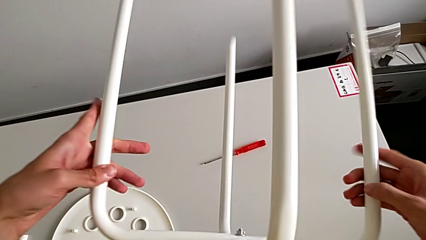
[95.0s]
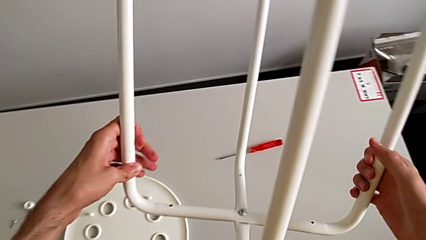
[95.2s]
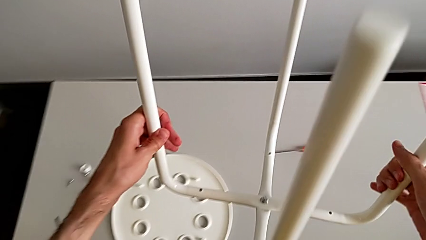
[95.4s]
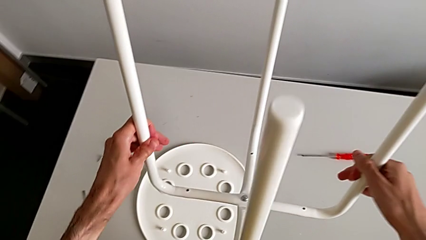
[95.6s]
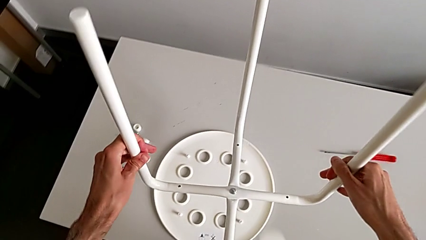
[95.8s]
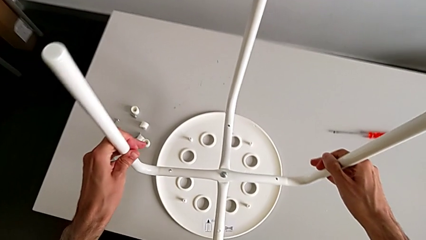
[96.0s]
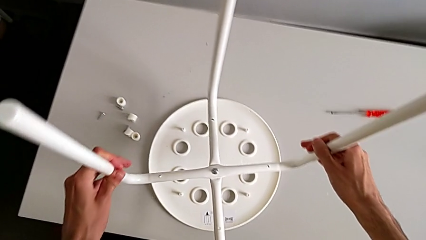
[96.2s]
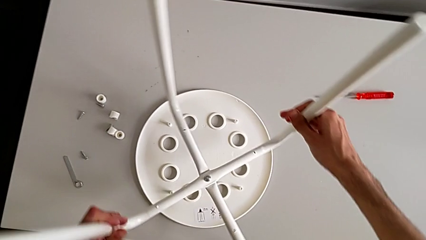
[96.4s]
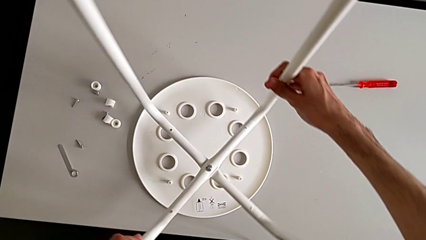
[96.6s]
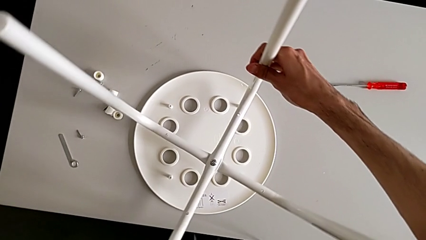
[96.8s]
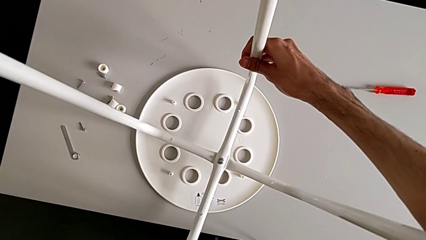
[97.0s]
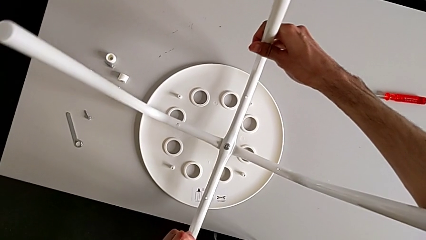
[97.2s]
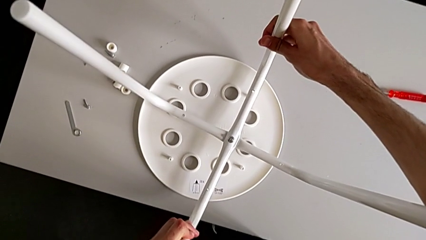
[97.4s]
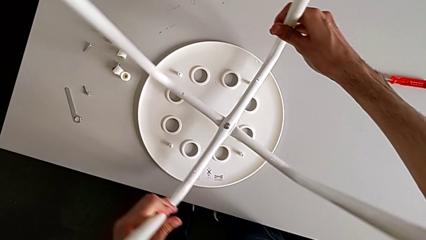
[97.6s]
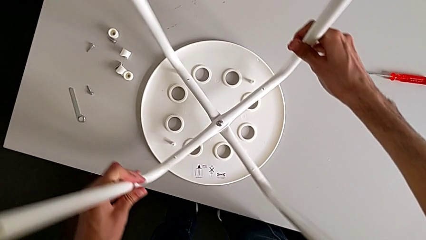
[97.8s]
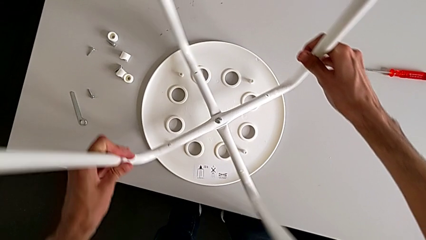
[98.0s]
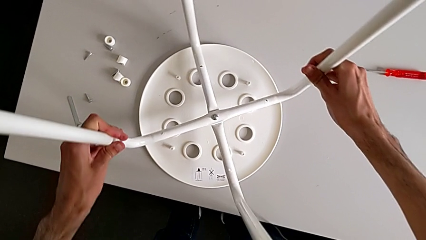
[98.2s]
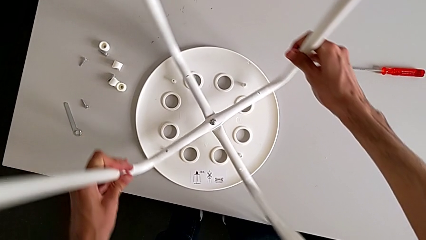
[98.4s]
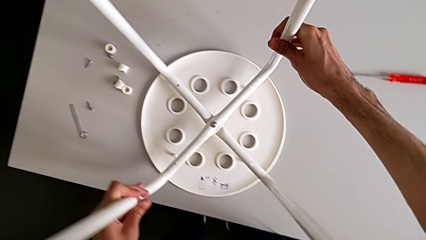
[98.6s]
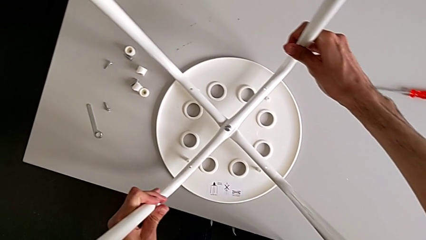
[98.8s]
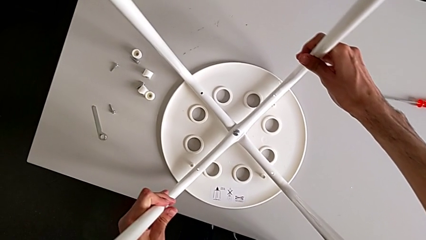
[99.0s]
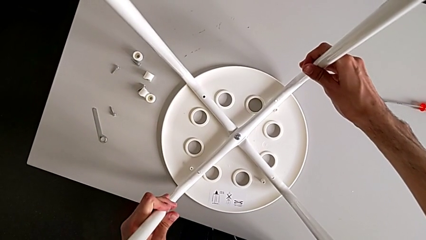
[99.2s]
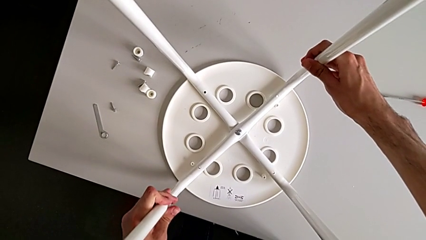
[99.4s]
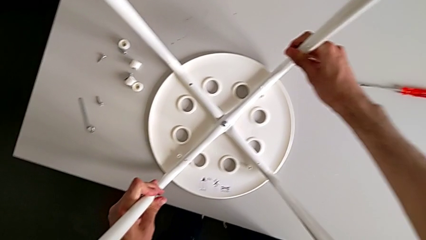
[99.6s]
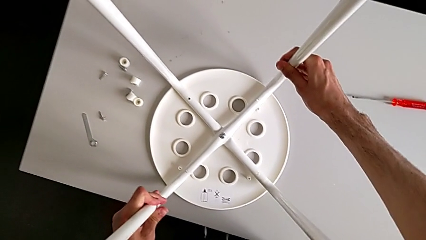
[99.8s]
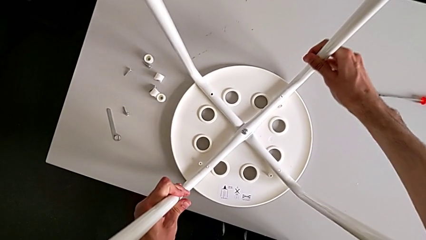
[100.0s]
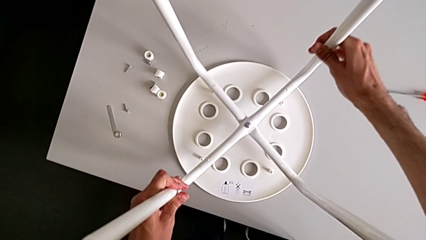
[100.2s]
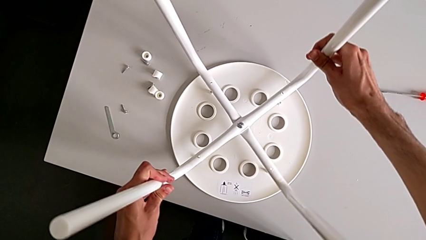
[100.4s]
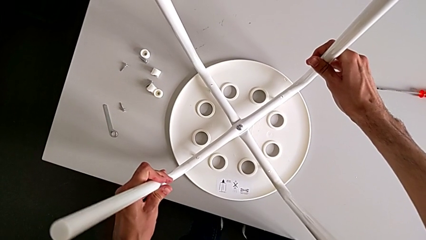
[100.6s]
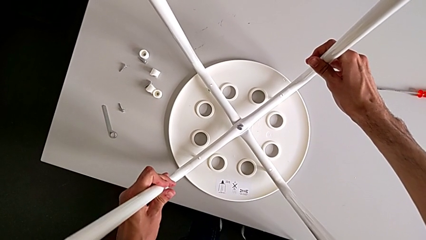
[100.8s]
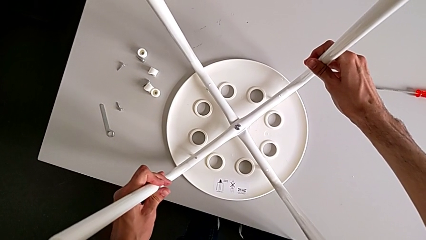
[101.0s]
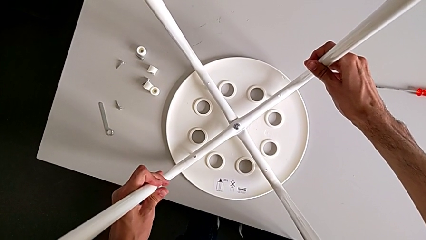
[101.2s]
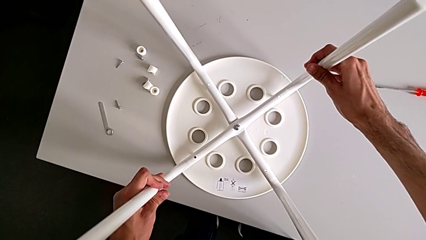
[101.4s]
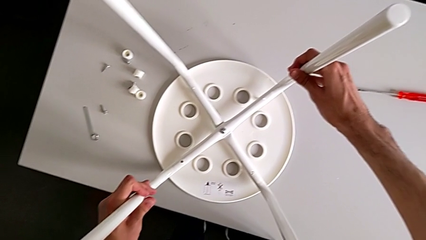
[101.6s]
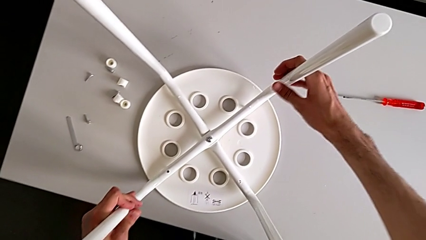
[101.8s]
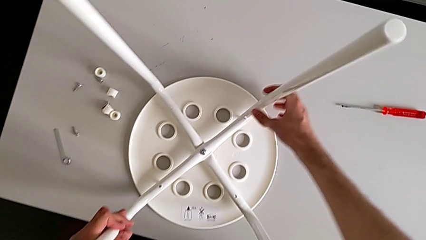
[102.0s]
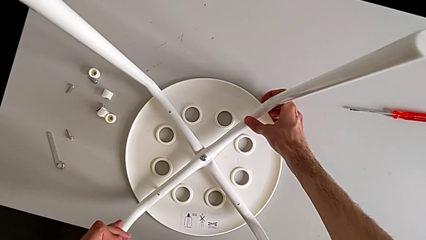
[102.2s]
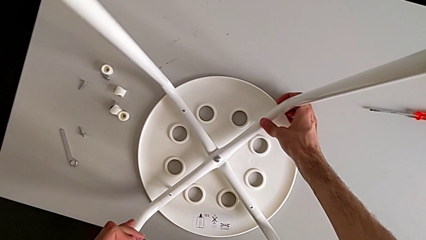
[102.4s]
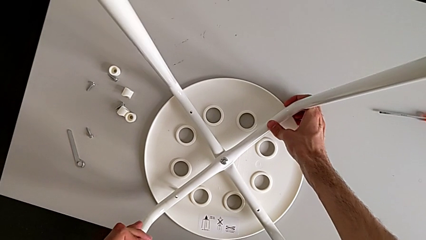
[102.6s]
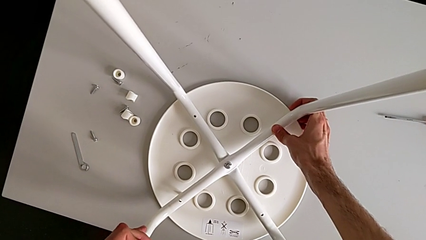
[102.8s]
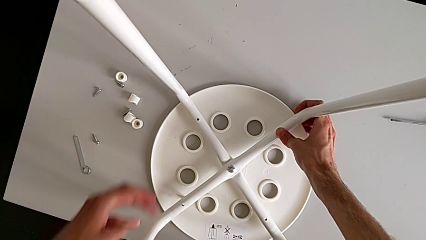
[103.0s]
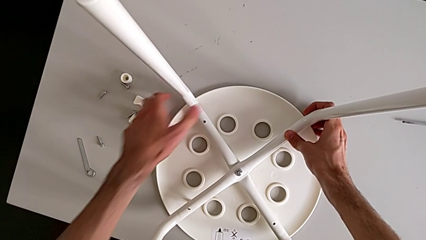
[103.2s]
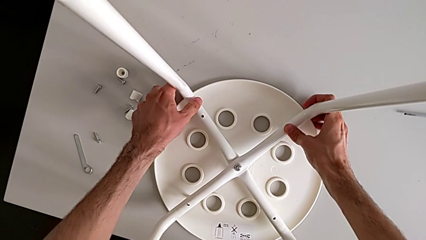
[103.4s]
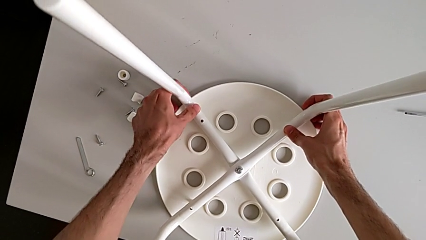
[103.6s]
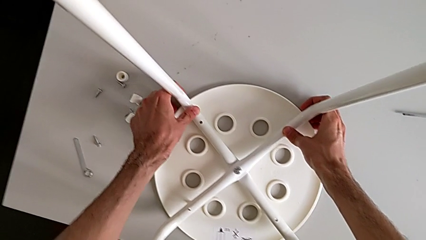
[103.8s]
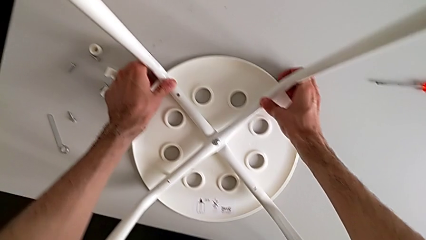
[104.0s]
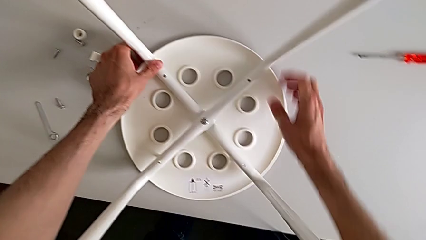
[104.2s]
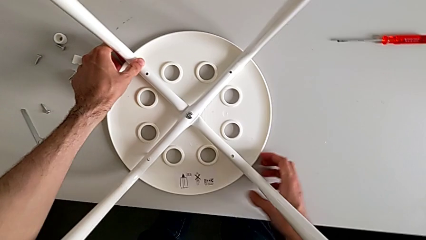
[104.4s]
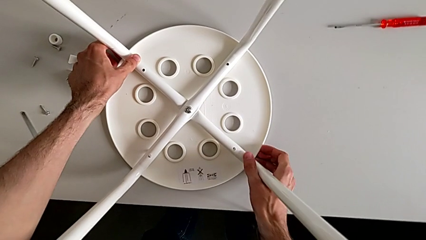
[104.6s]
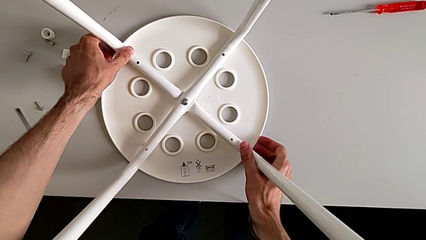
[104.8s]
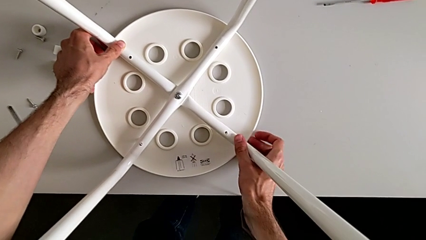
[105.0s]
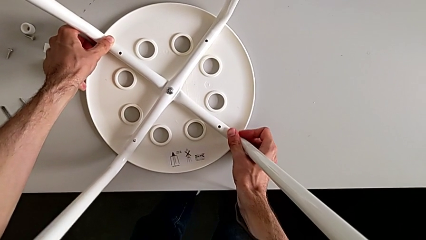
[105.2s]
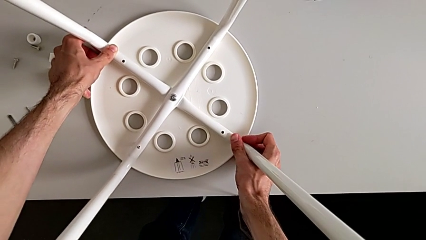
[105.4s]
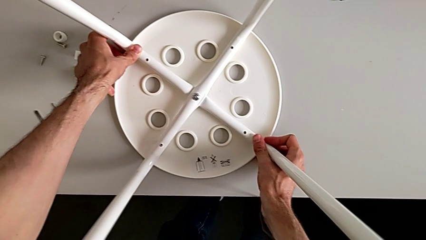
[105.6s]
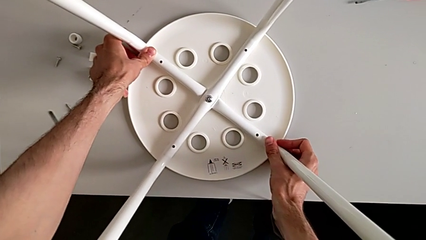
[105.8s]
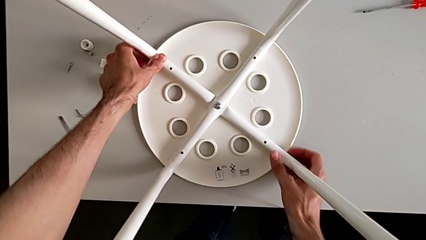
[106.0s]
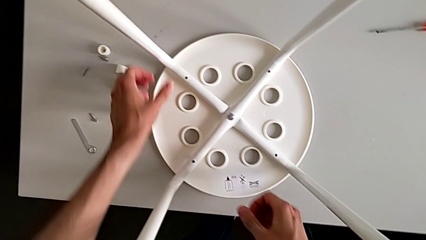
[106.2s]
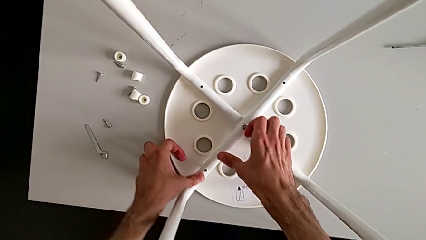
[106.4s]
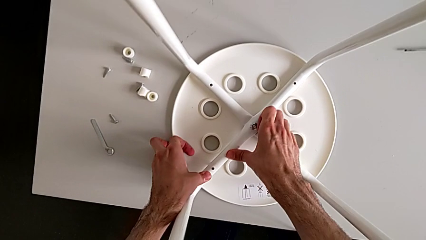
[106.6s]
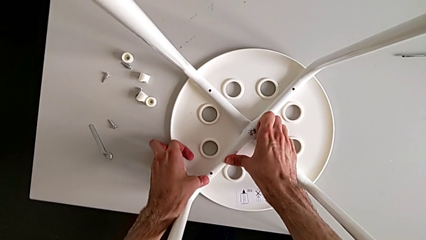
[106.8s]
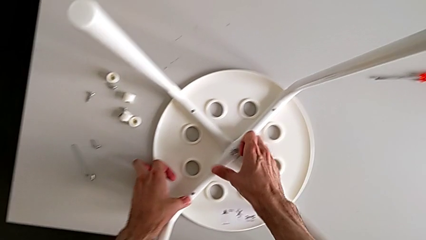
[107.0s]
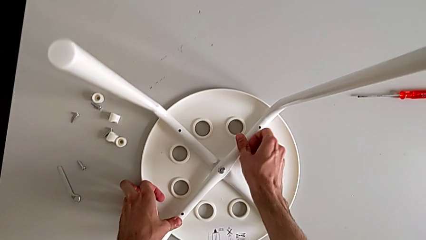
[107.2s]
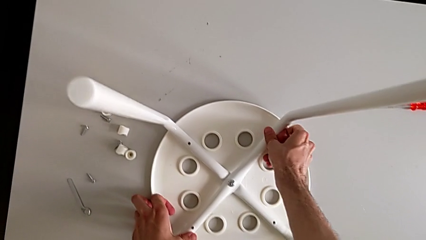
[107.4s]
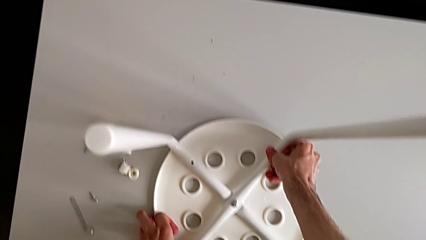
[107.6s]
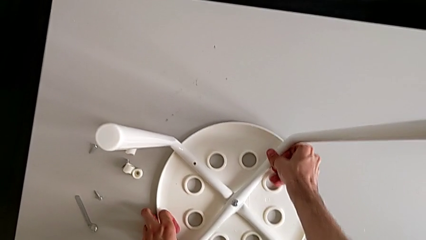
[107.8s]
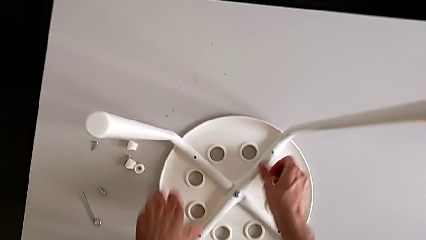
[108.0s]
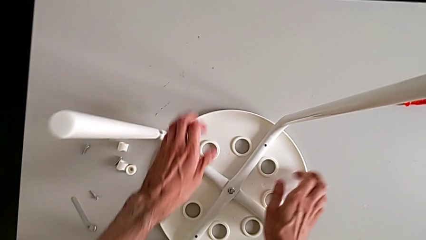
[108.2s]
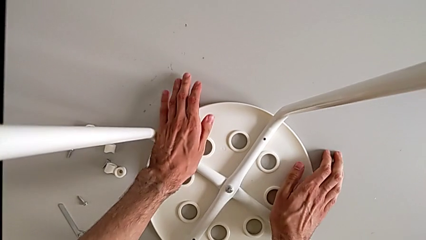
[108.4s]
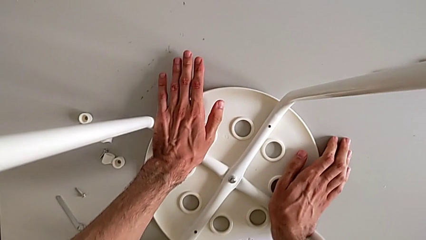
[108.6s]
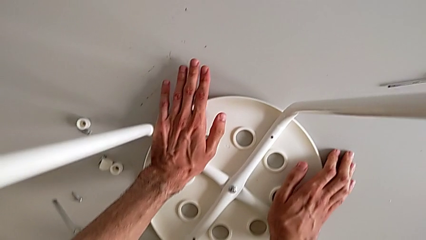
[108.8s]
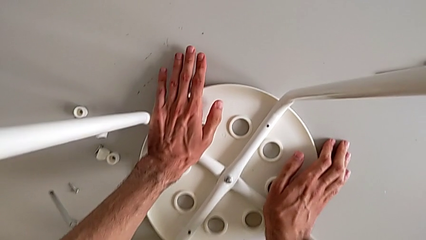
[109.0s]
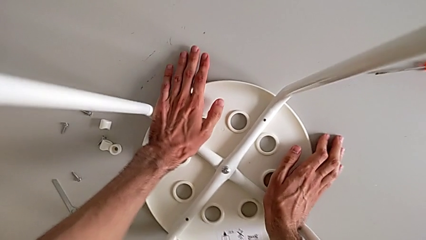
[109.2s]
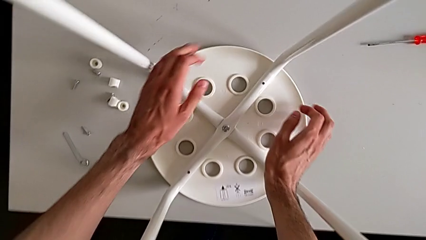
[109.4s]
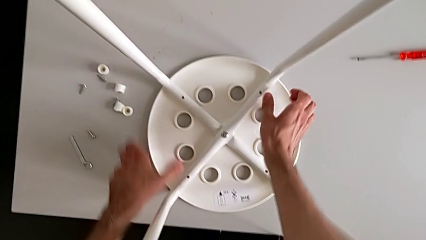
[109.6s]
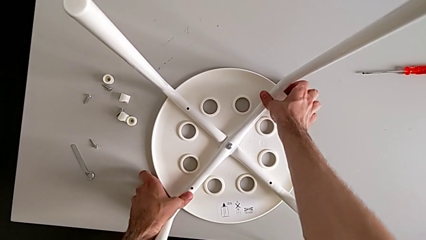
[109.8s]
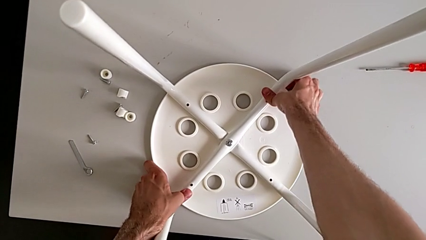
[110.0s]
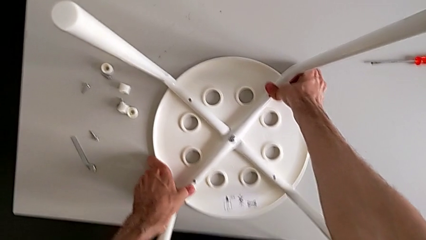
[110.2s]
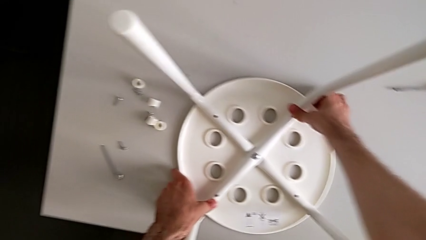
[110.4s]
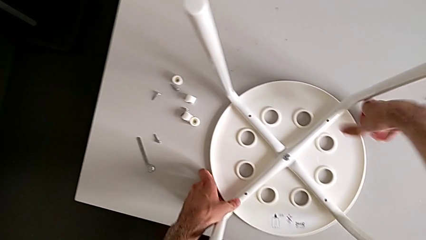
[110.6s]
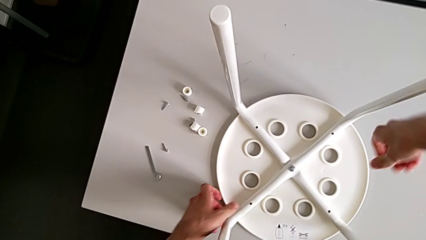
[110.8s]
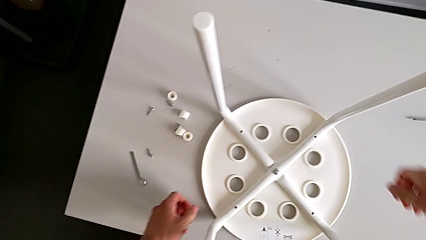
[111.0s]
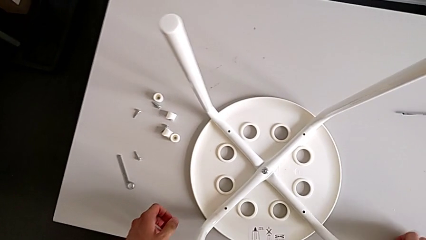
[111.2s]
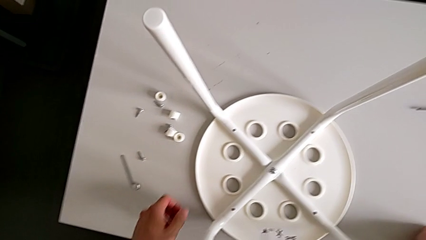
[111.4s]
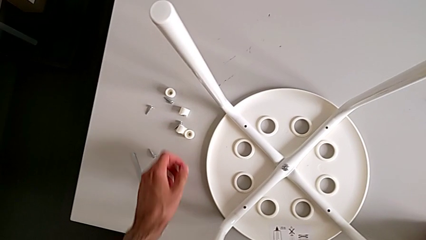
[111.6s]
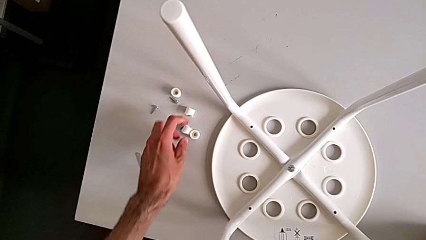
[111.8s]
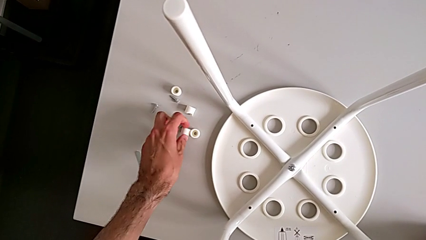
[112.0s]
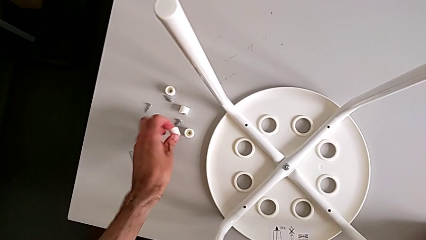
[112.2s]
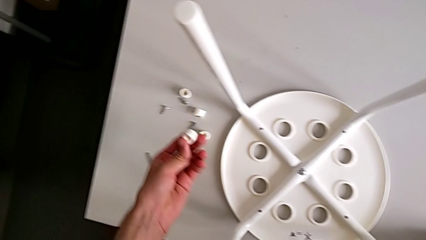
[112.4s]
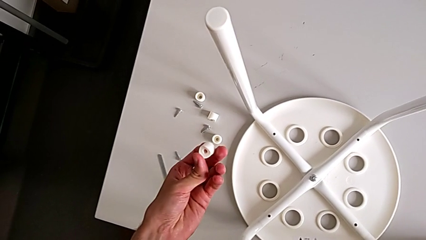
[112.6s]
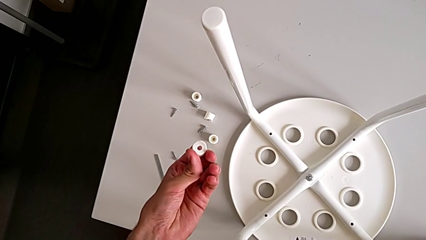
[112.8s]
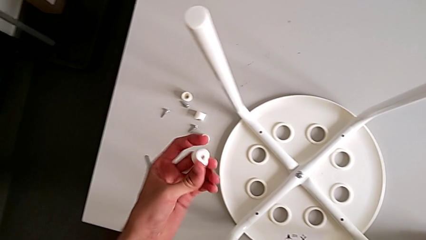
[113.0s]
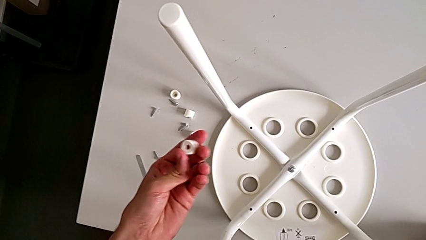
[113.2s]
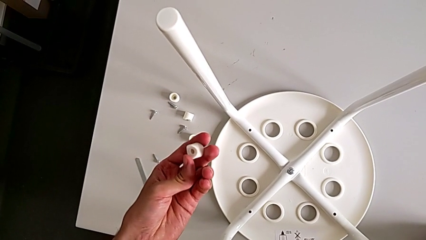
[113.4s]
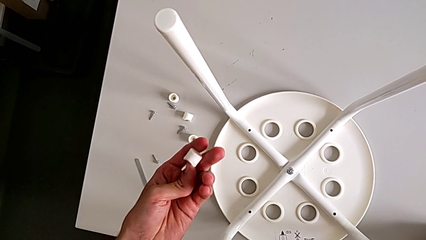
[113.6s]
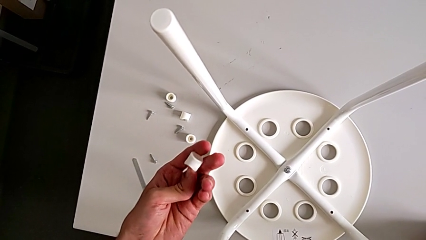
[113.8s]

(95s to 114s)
The camera wearer is assembling the seat board with the leg frame. They rotate the leg, align it, grab the washer and rotate it.
